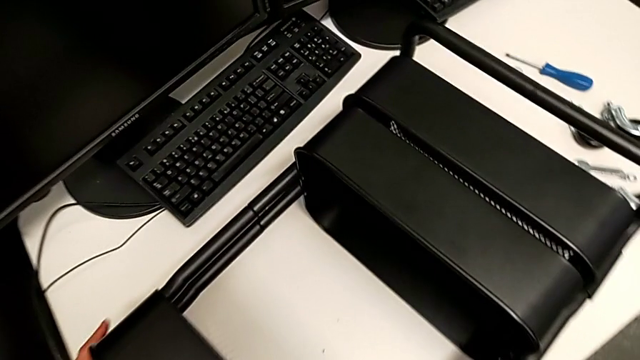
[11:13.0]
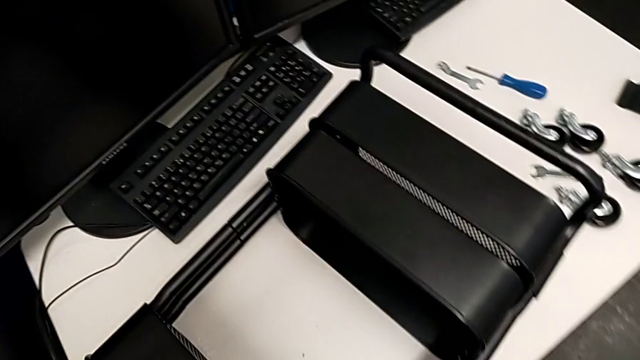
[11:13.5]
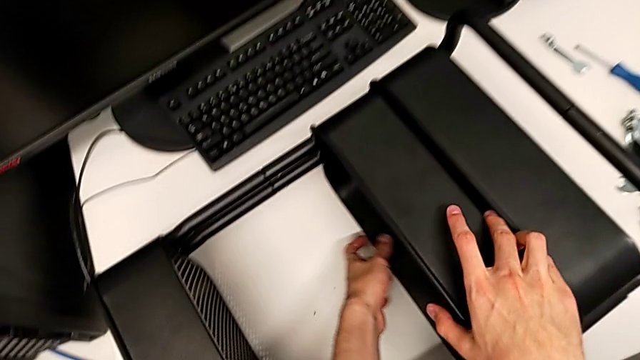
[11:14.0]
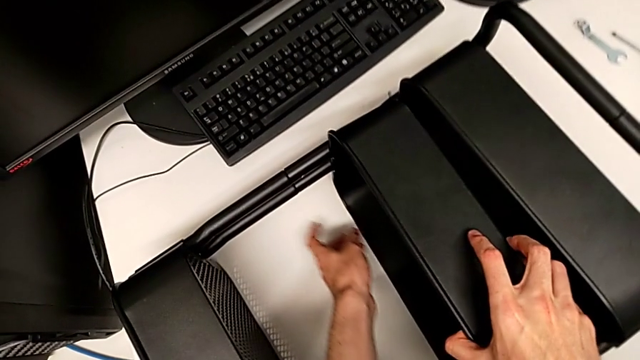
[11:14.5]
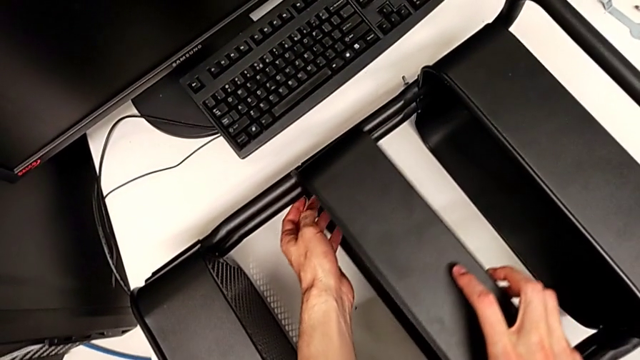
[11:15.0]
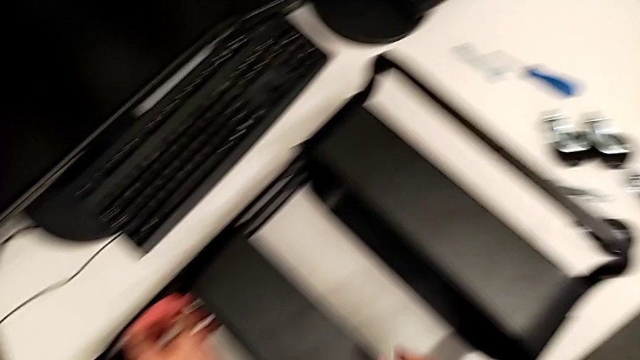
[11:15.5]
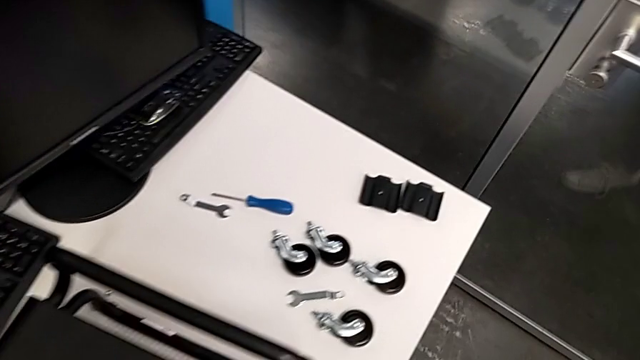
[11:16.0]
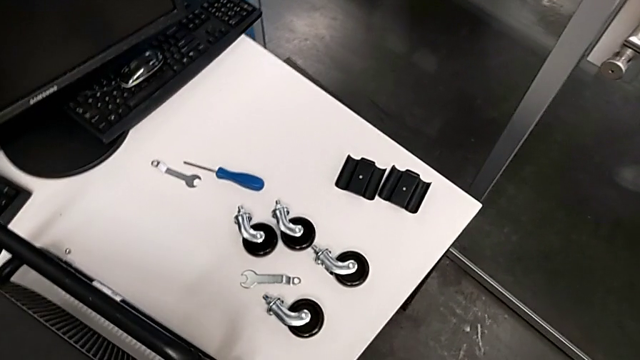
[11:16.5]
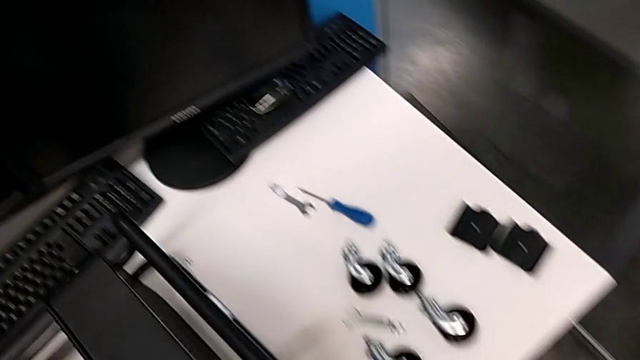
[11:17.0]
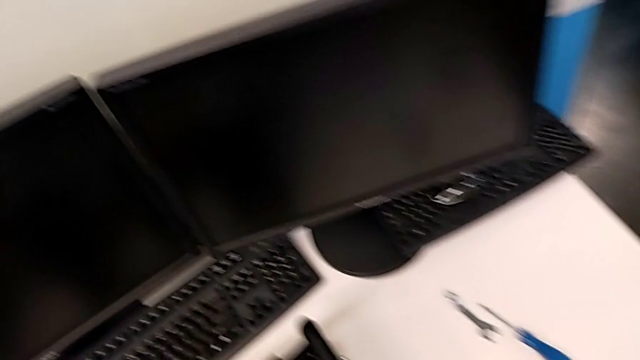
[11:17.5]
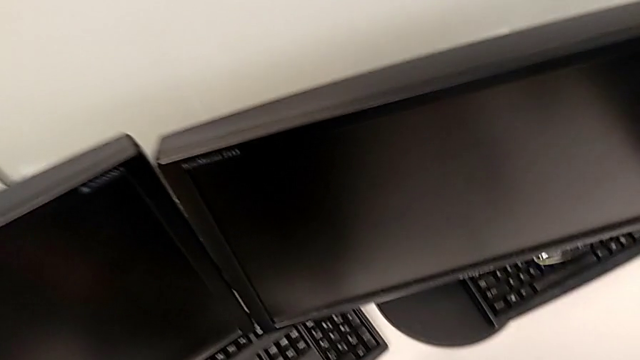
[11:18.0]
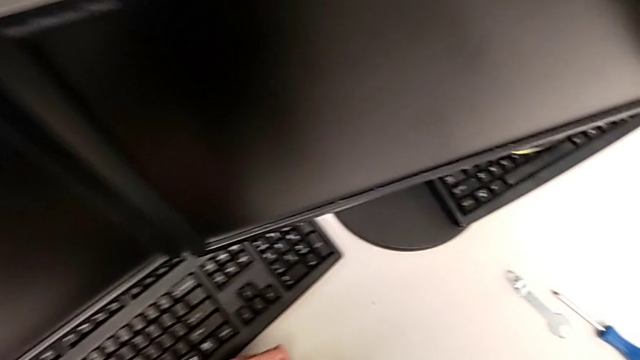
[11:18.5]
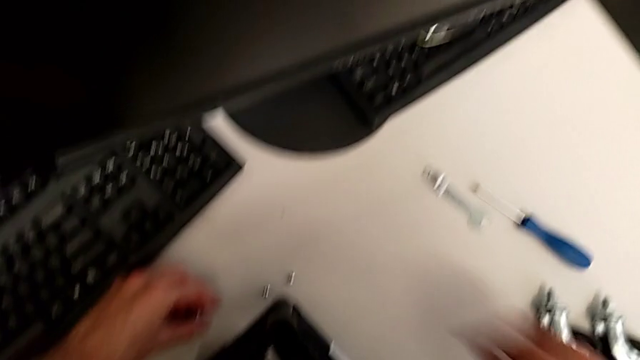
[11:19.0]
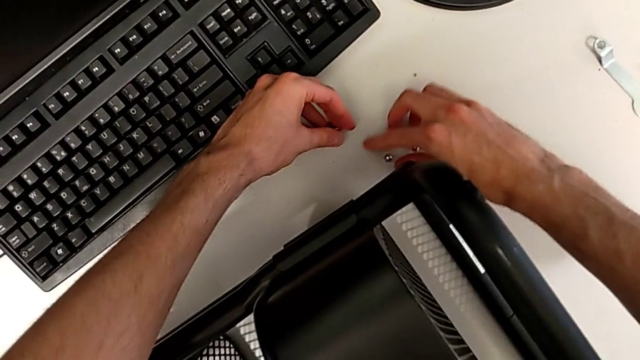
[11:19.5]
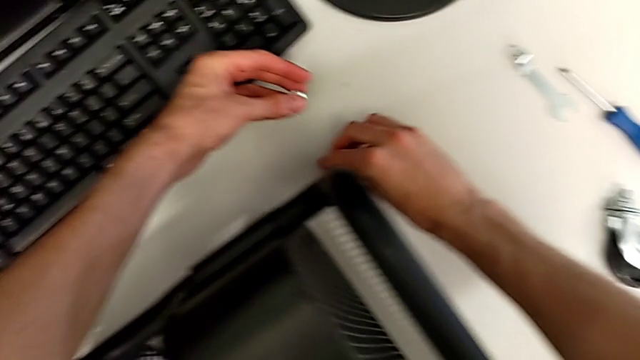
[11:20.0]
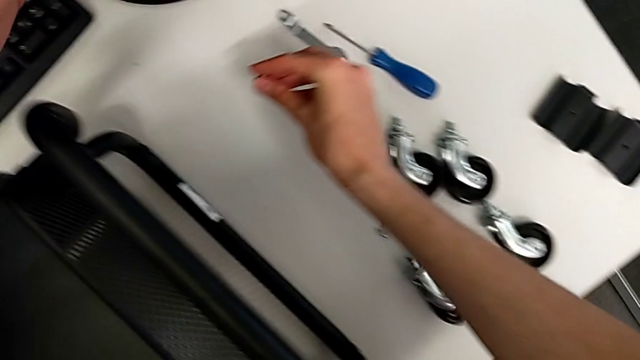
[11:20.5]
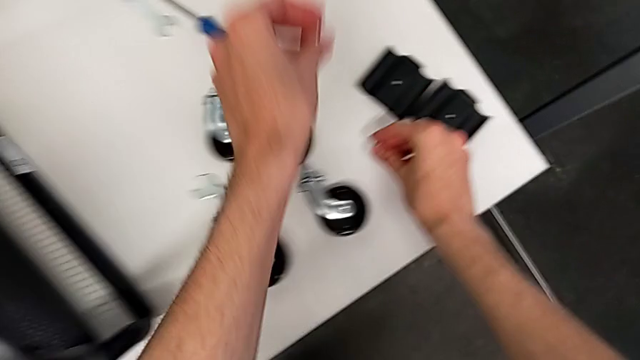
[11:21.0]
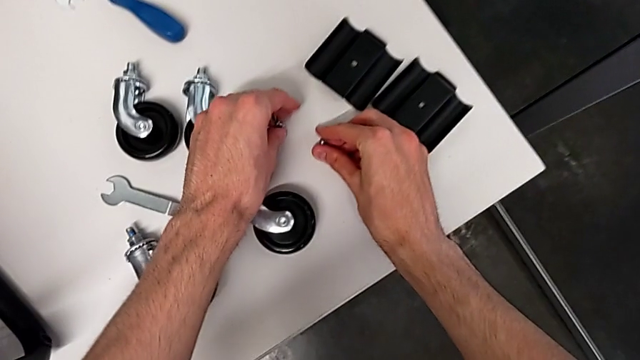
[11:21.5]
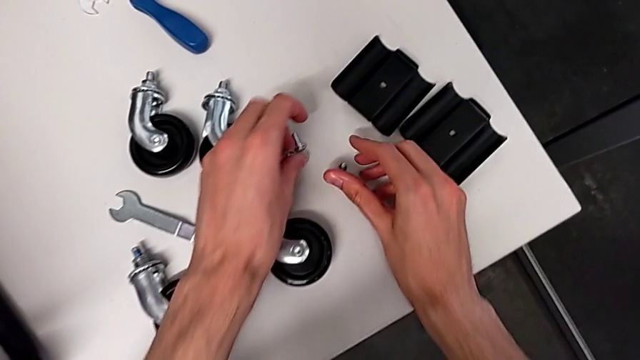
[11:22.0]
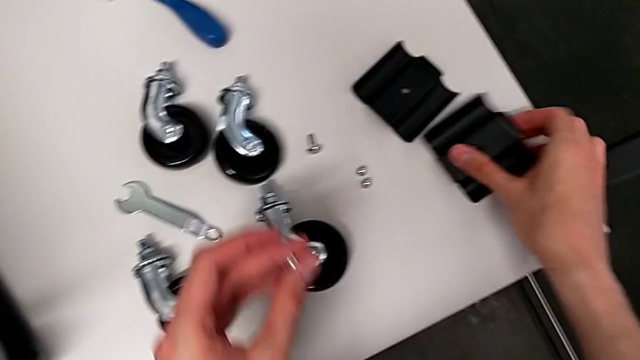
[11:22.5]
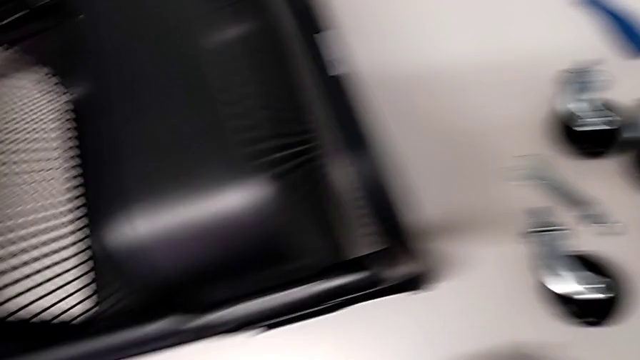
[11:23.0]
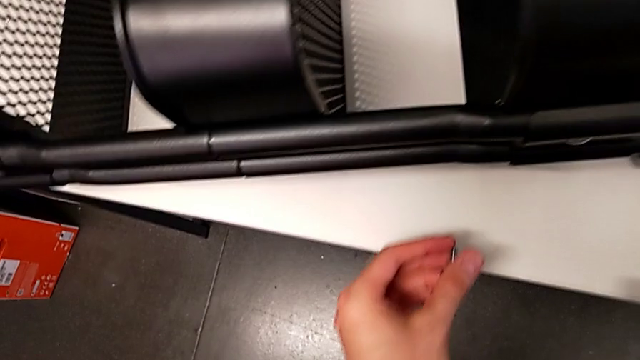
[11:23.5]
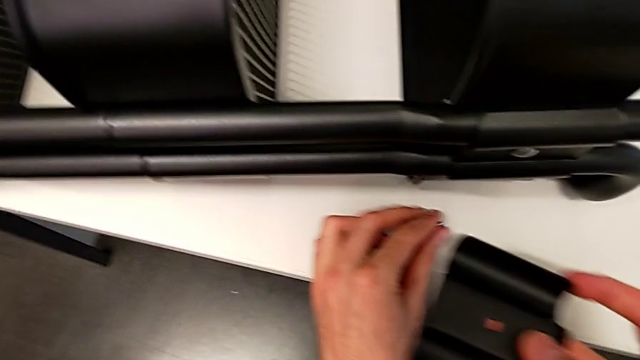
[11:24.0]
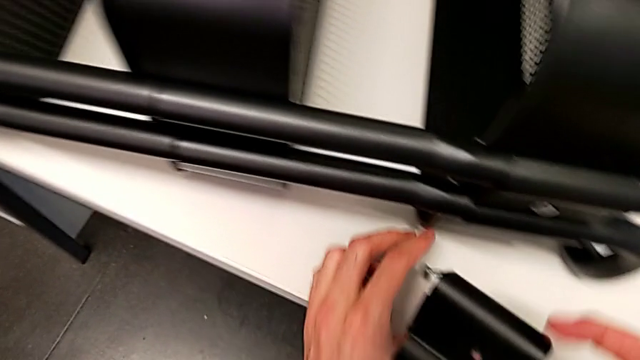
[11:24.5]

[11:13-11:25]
The camera wearer is assembling the third tray of the middle to the rolling cart.

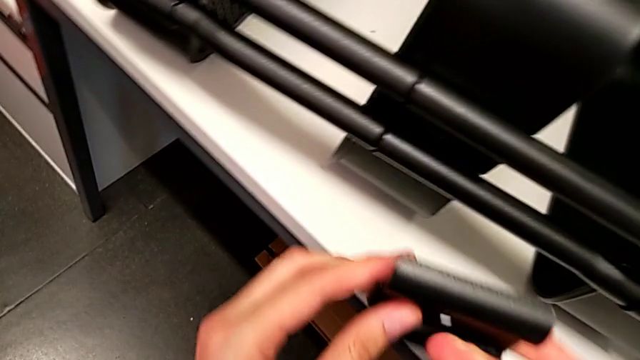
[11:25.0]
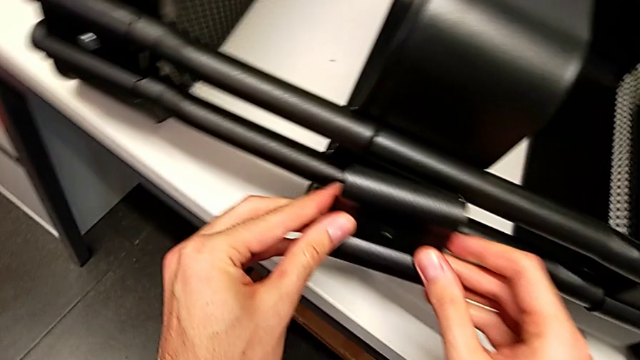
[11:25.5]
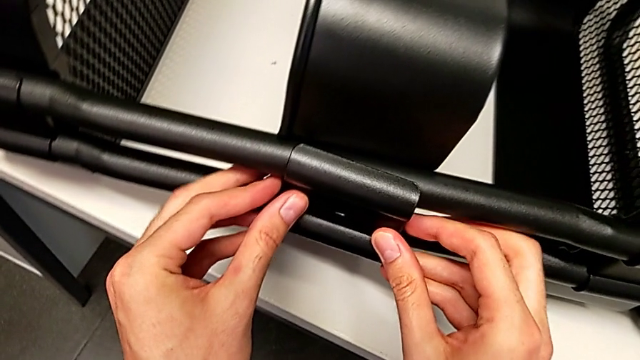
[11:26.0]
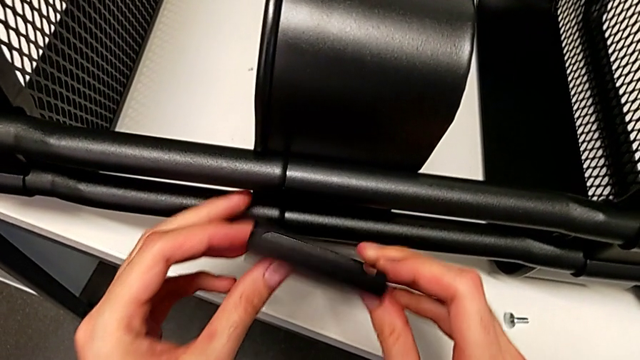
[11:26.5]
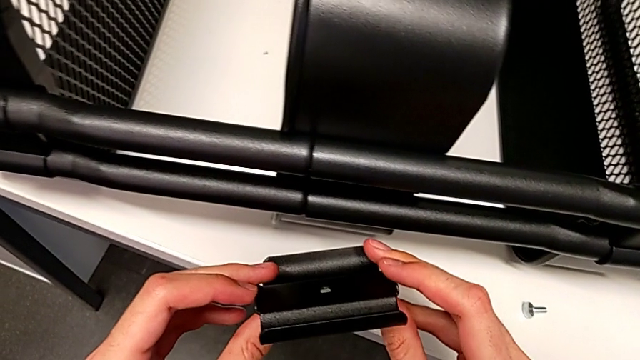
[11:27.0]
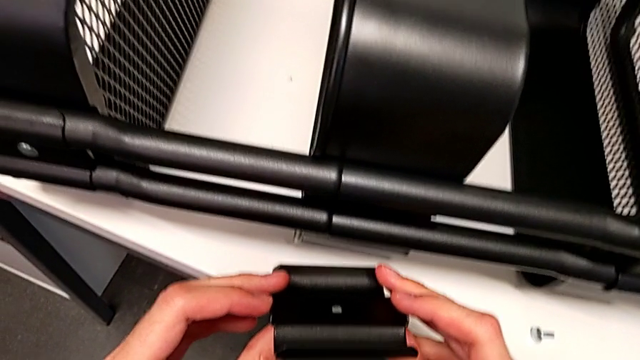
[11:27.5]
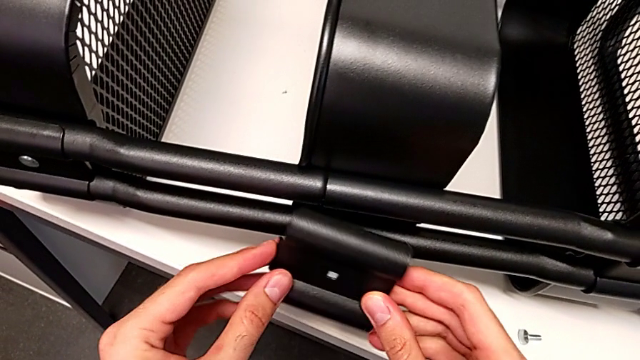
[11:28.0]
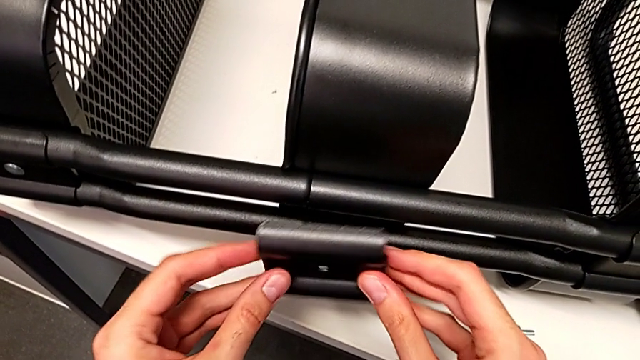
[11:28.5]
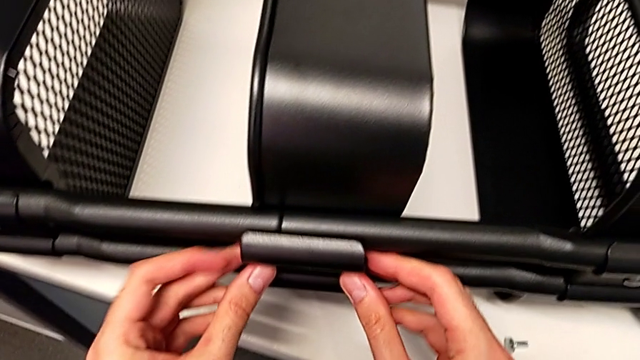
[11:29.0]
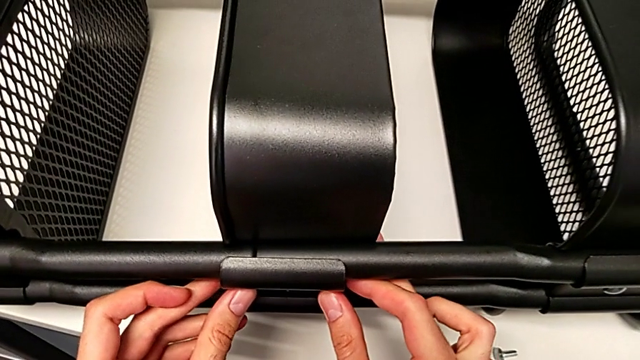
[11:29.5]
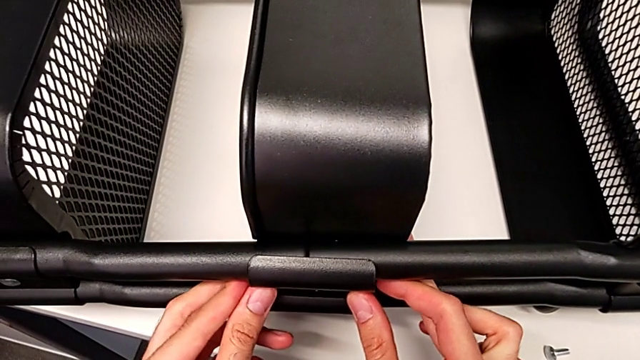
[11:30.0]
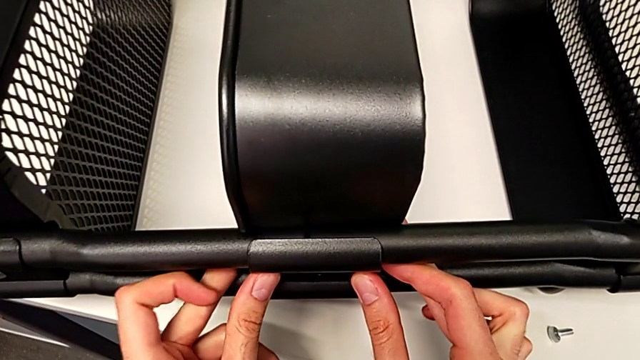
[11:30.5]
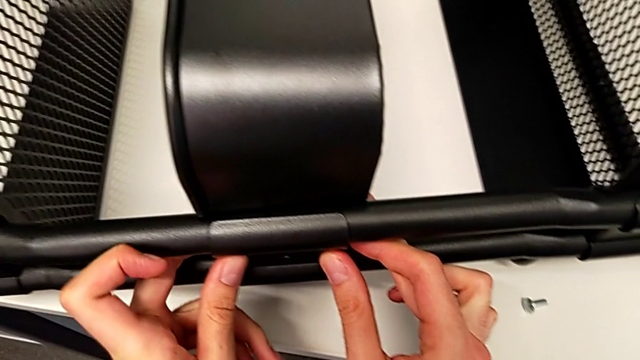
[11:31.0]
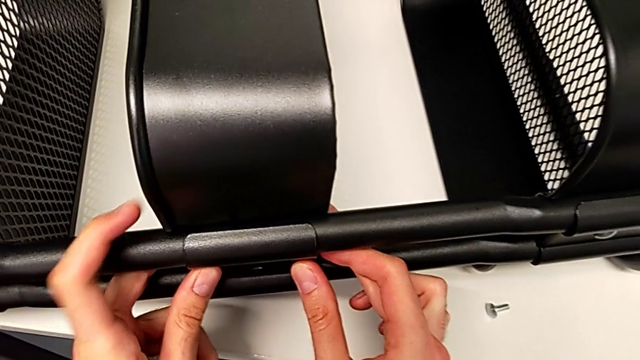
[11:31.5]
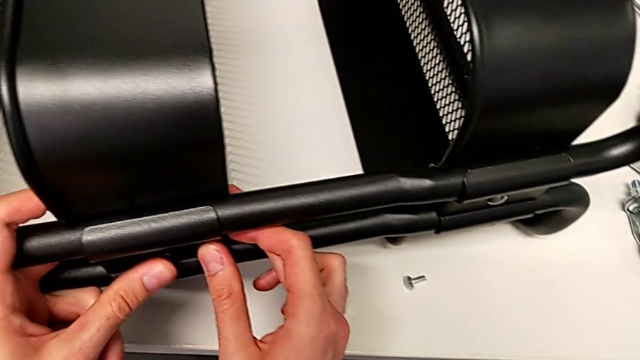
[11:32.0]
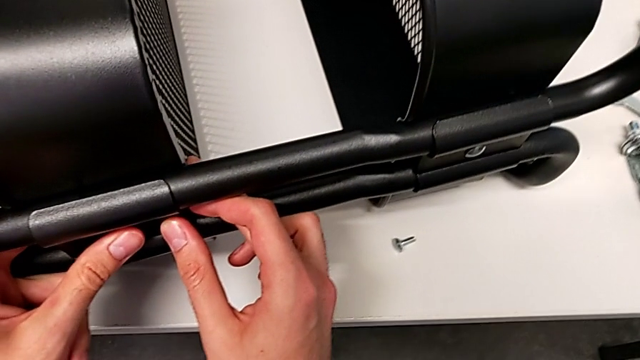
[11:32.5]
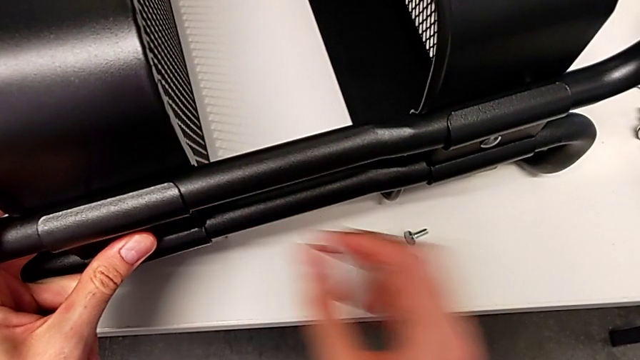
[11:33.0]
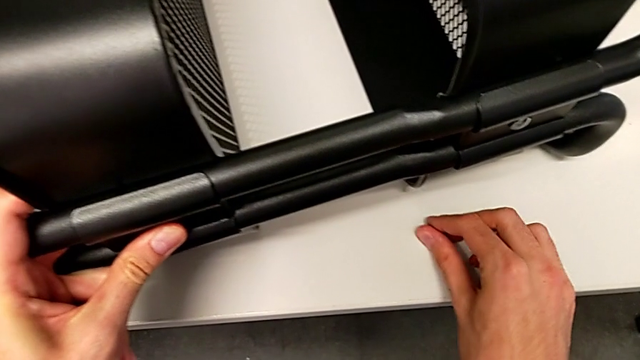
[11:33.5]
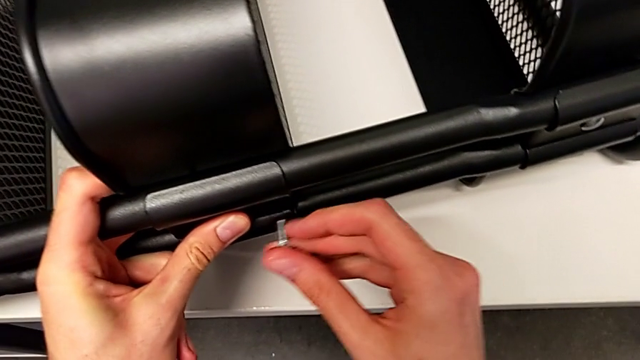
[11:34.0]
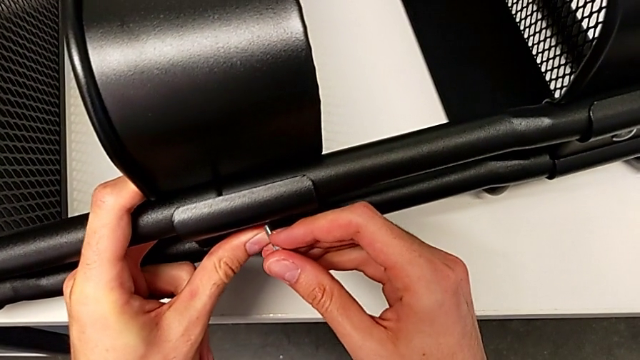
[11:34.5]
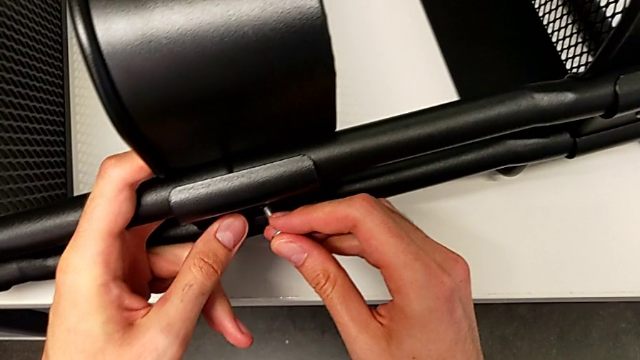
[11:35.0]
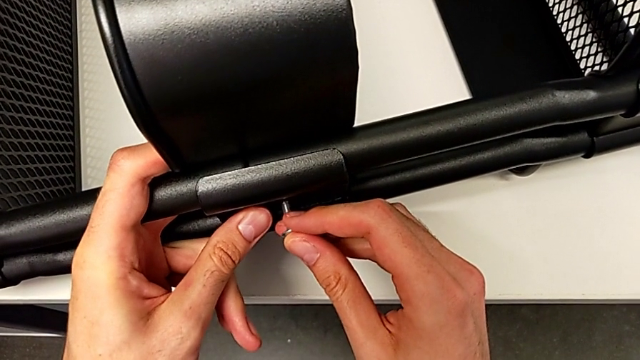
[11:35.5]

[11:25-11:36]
The camera wearer is assembling the third tray of the middle to the rolling cart. They begin to screw the first bracket.
